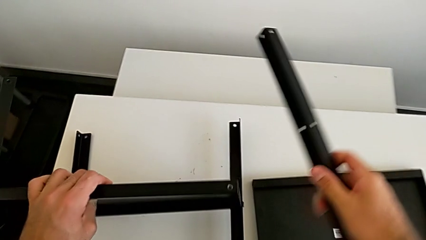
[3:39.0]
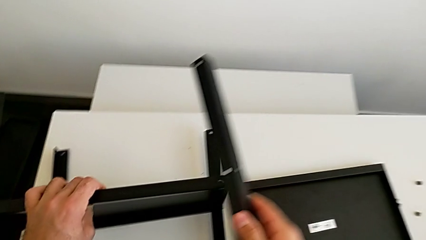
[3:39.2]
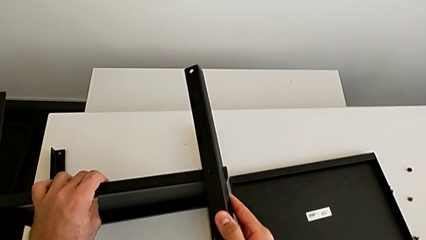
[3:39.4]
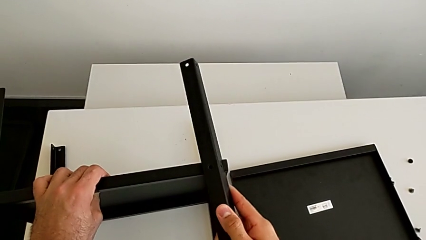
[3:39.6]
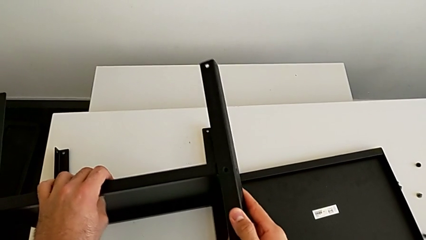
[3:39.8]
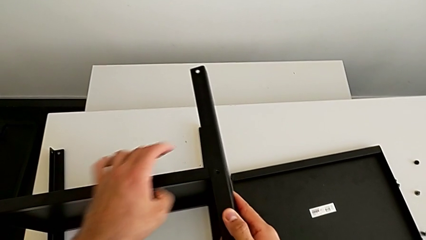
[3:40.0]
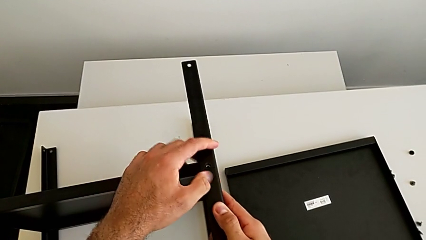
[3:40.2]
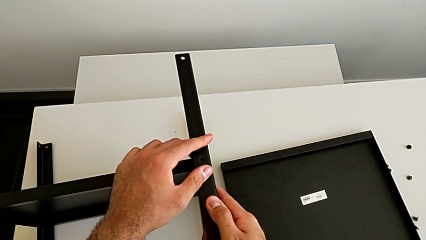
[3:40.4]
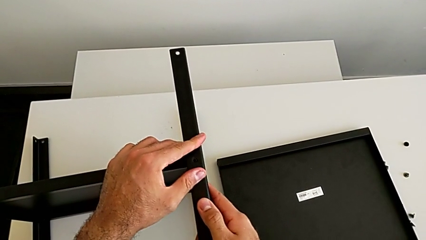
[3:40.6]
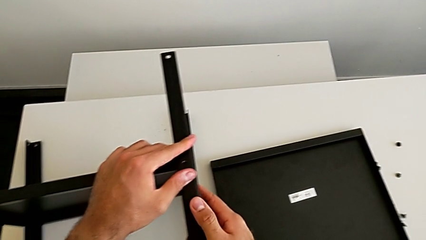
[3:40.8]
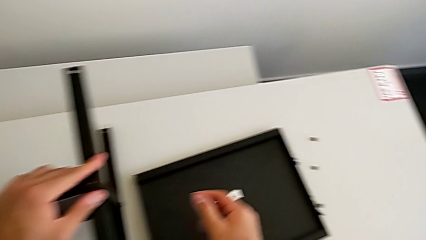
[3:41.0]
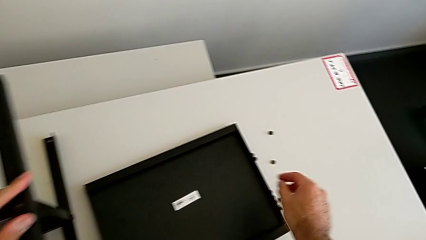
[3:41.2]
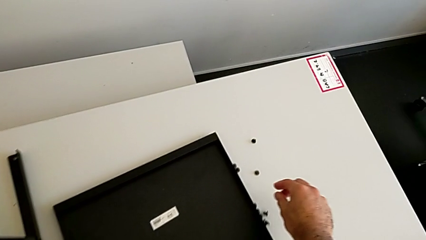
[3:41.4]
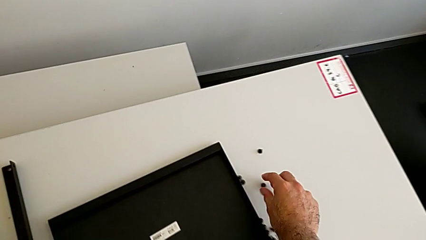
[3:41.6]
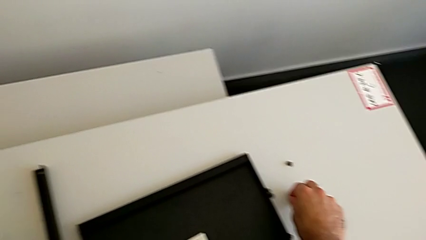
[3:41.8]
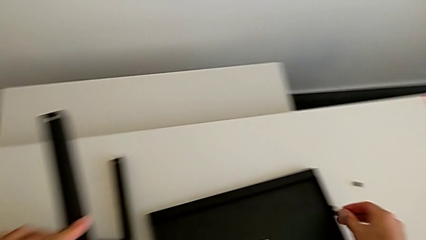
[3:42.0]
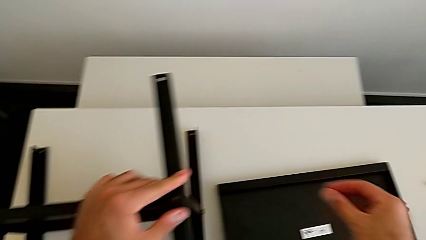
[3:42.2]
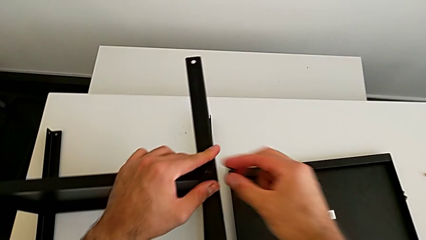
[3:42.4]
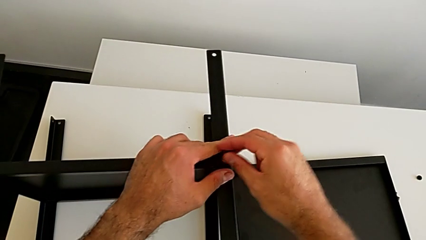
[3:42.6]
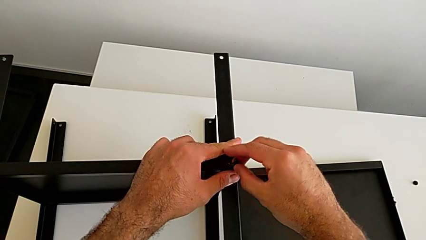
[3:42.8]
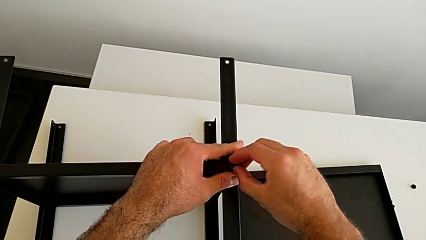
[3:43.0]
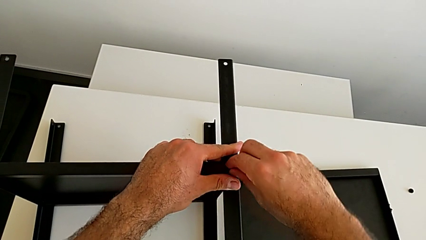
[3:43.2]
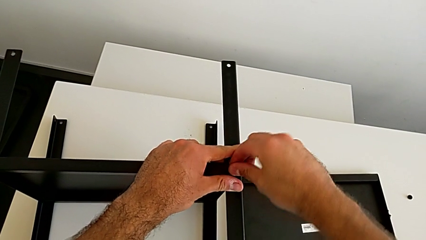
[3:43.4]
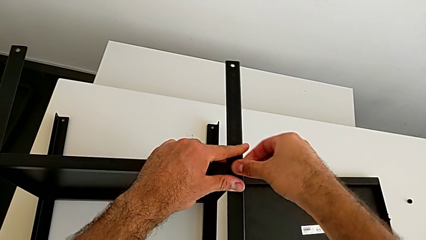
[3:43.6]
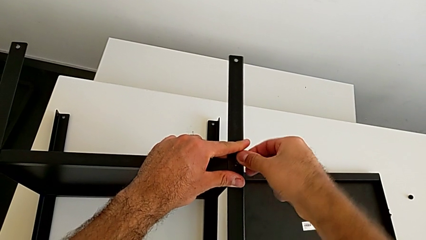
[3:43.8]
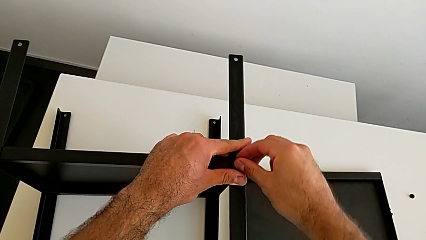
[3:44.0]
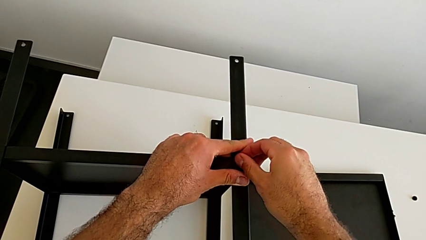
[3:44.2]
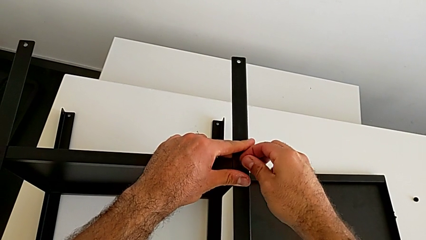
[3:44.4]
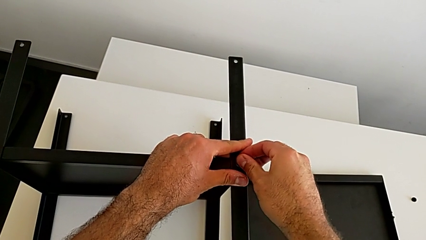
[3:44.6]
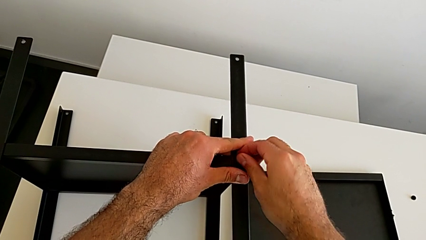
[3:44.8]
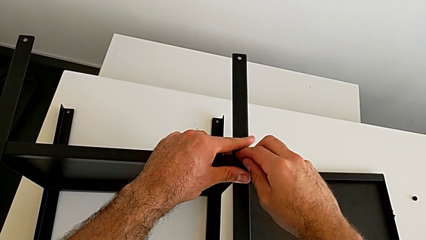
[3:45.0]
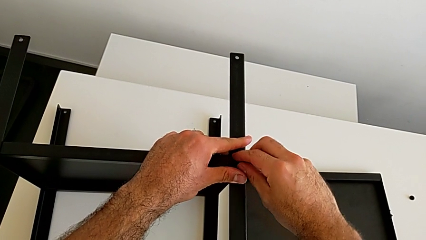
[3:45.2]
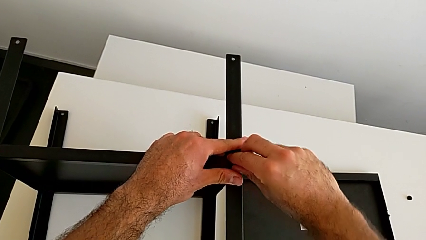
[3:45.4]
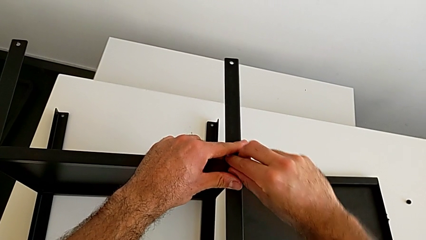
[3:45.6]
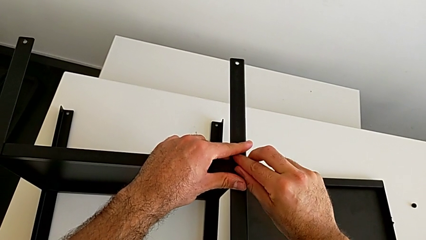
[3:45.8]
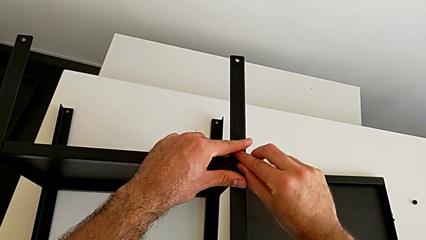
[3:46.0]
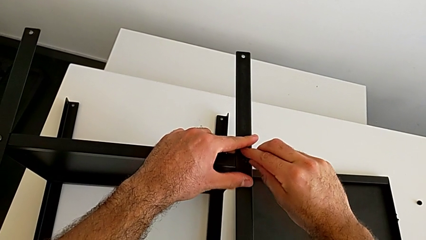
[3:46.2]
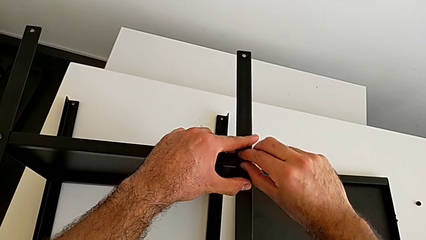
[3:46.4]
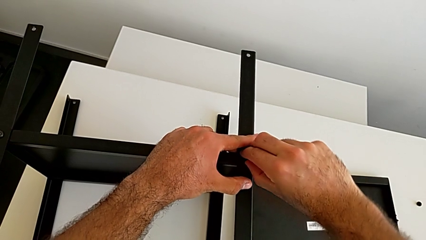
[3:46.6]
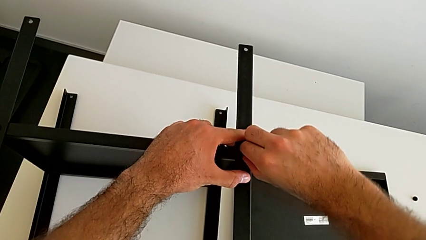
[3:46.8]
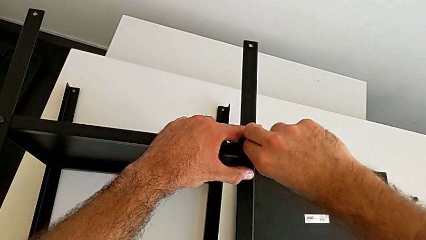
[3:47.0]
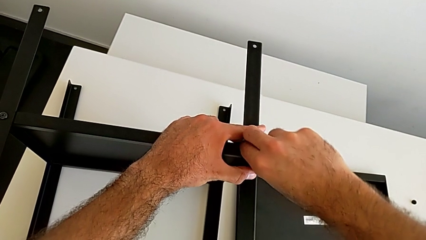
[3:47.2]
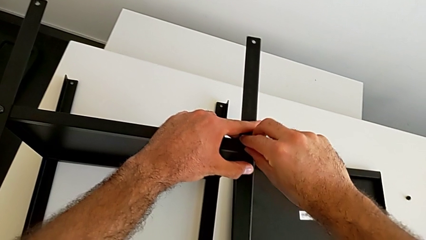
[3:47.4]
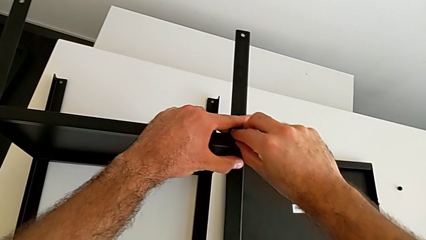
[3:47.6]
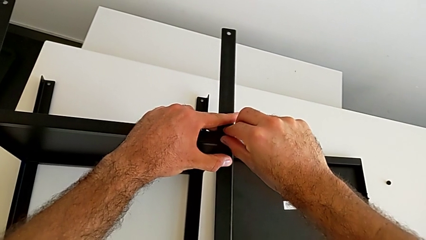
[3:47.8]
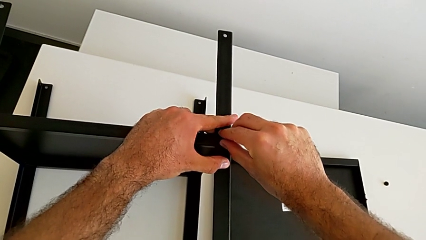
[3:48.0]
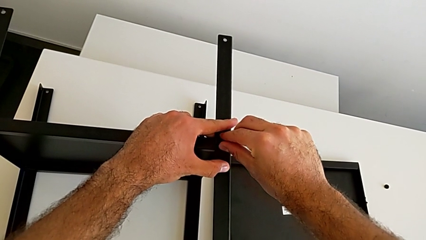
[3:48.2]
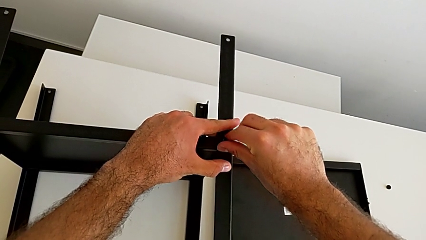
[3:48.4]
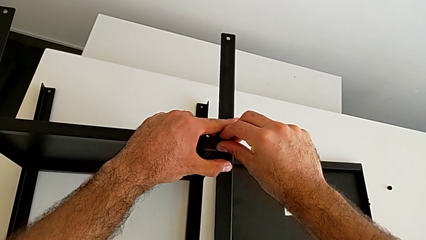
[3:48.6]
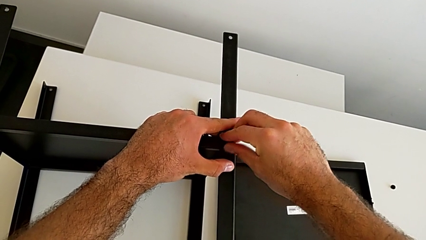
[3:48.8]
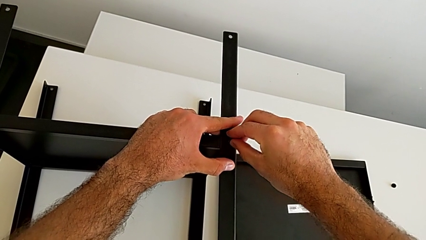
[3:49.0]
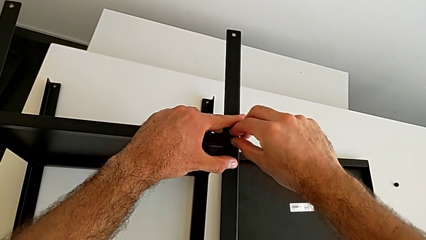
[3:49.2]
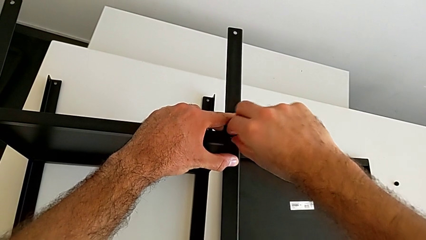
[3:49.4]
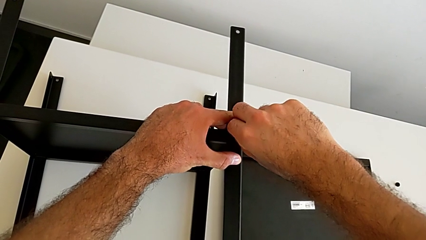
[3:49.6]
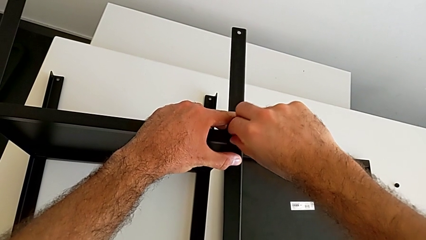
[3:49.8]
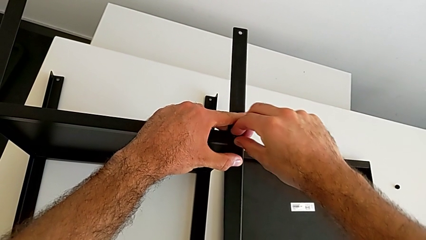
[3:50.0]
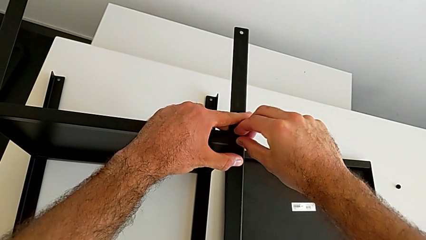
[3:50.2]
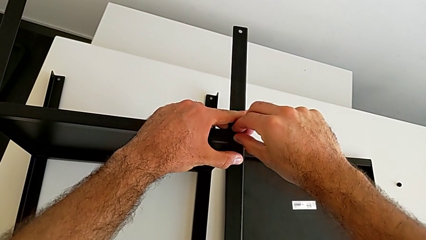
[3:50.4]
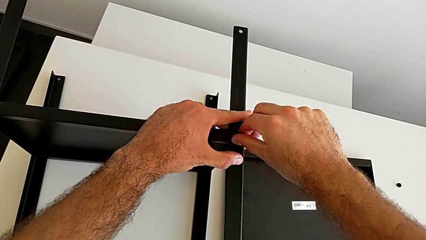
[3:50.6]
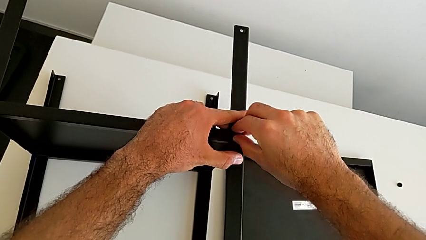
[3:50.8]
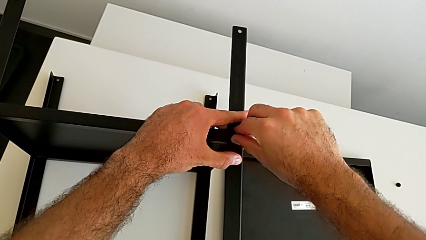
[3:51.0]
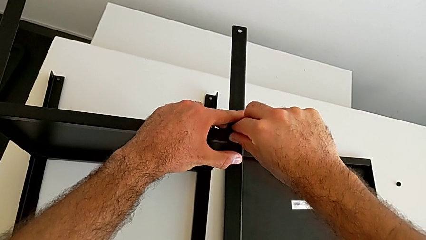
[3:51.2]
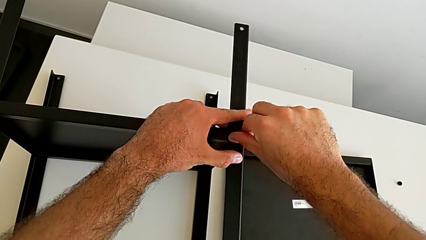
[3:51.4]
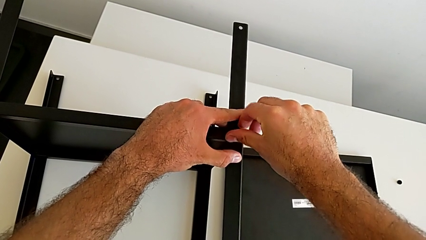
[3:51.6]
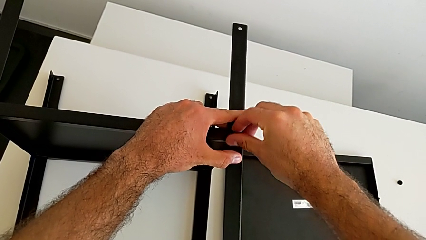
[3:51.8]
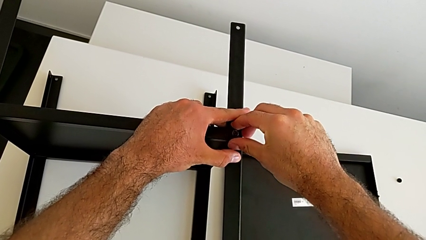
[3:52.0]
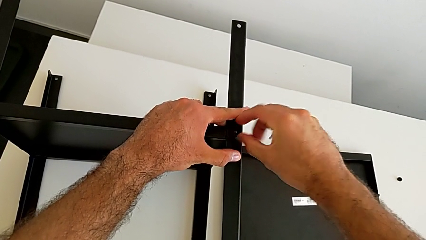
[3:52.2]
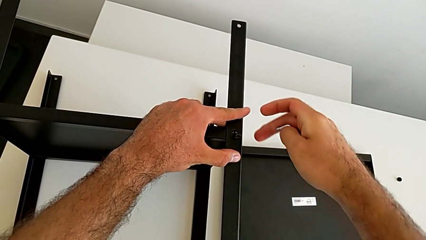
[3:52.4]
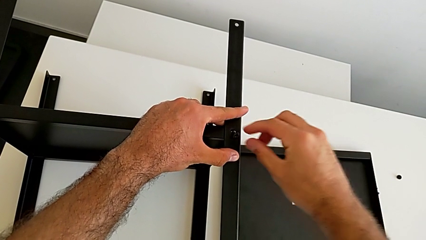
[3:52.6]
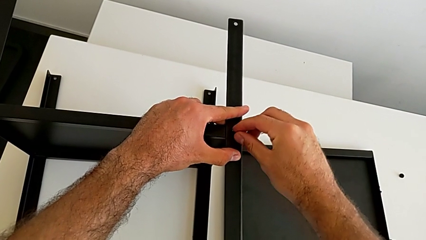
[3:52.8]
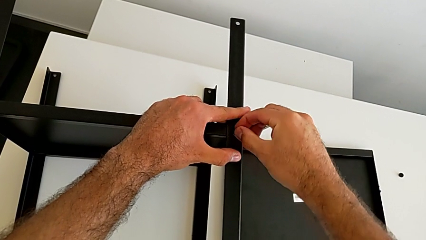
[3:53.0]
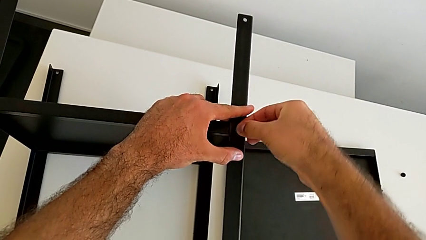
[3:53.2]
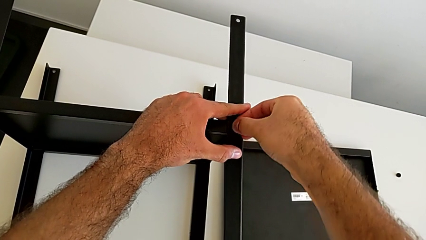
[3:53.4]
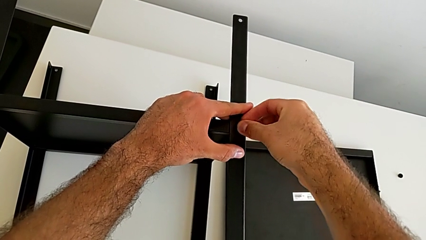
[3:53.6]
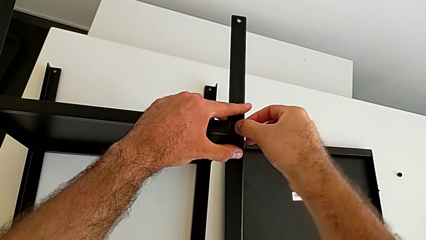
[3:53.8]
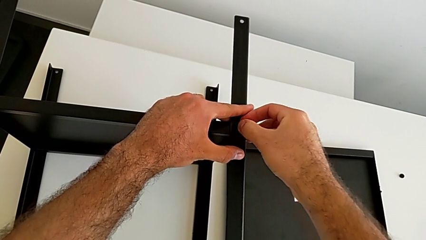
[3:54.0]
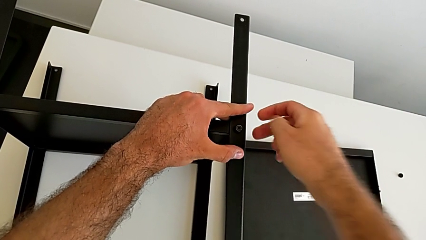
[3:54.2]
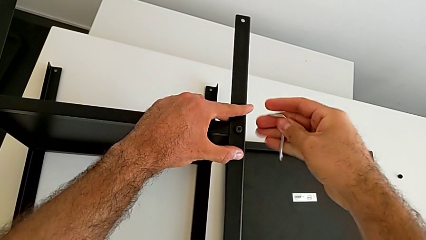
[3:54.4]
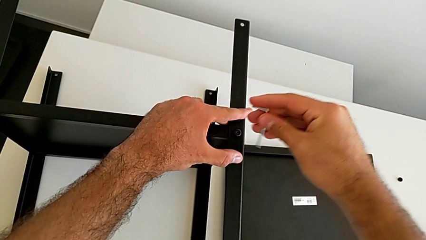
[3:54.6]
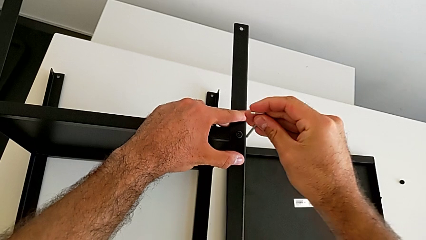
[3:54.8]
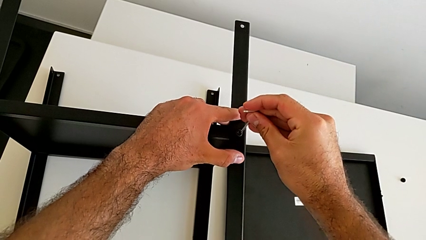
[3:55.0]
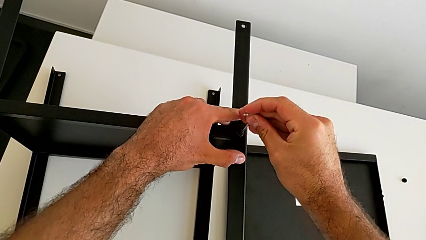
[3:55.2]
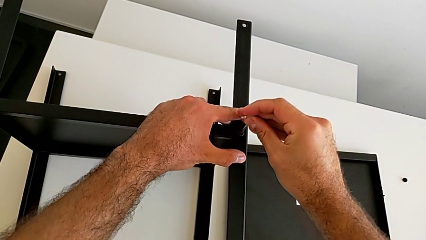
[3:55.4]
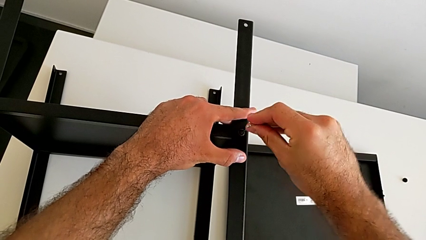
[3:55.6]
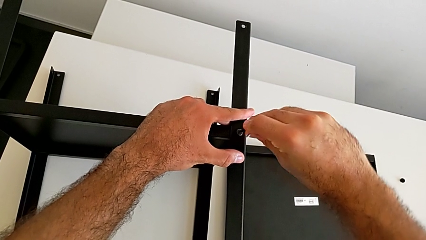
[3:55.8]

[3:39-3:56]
The camera wearer is screwing the first leg onto the tray. They align the fourth leg, grab the hex socket head, insert it and insert the Allen wrench.
